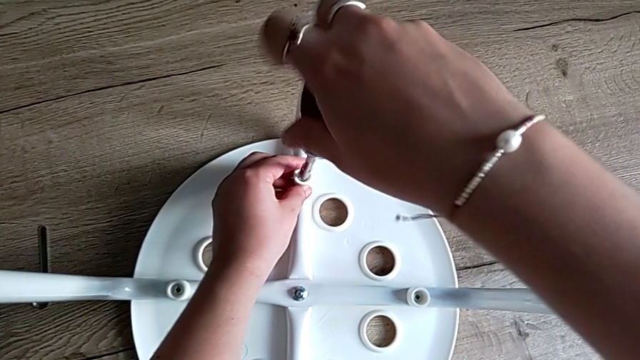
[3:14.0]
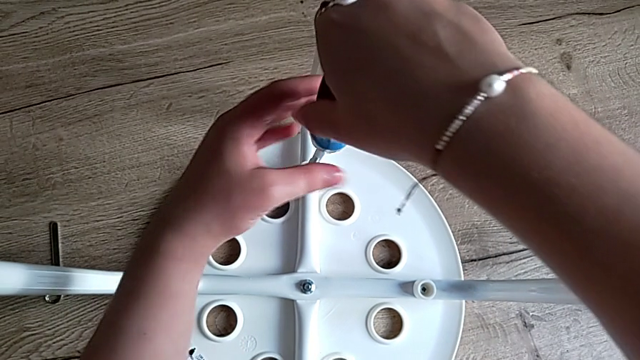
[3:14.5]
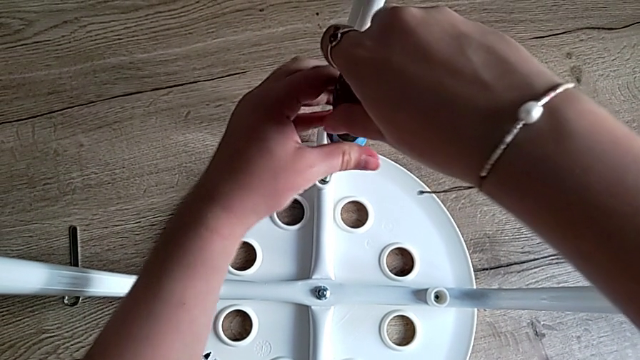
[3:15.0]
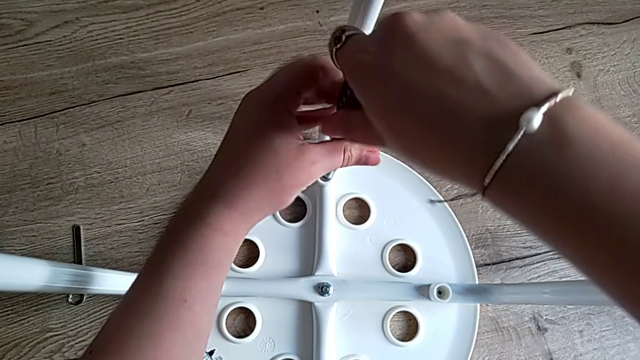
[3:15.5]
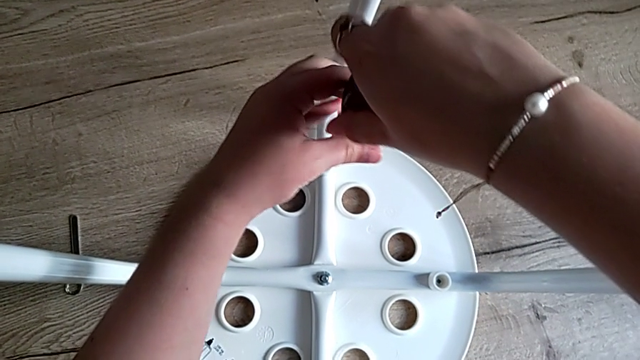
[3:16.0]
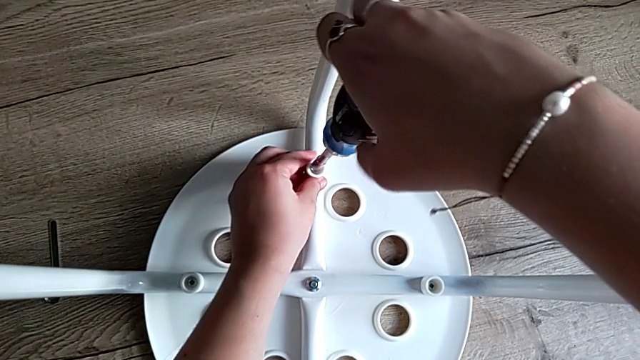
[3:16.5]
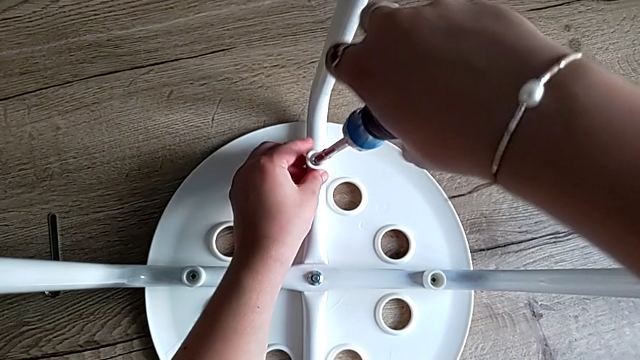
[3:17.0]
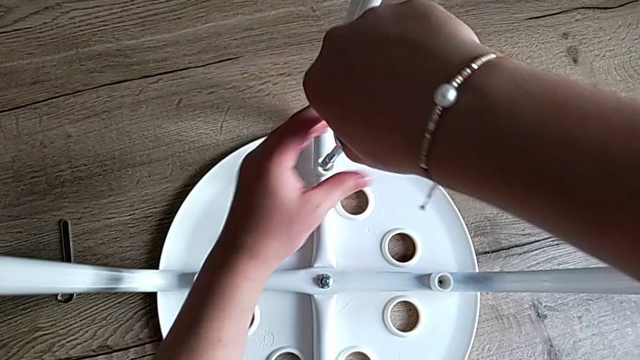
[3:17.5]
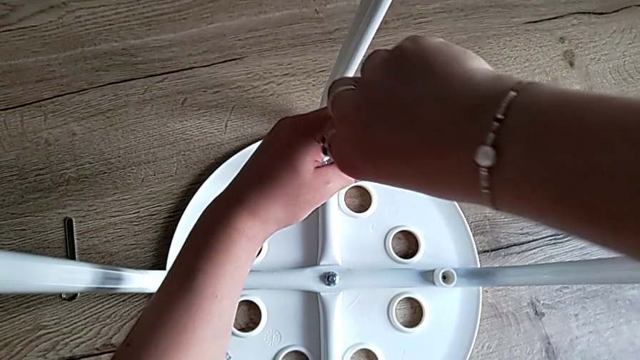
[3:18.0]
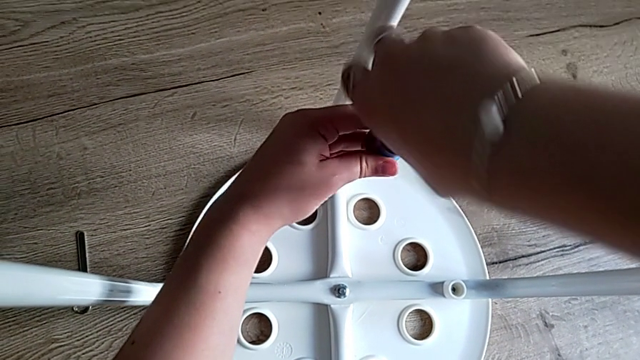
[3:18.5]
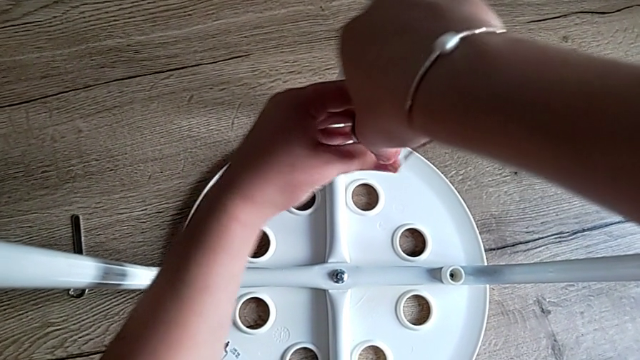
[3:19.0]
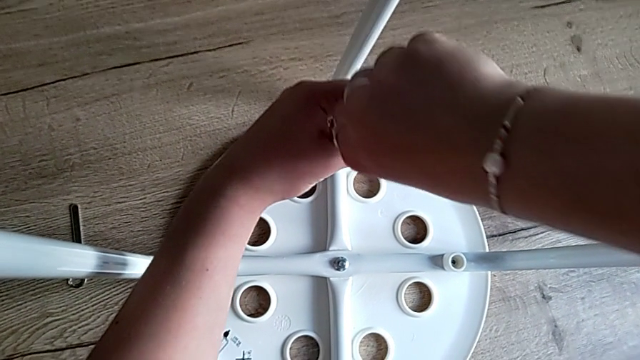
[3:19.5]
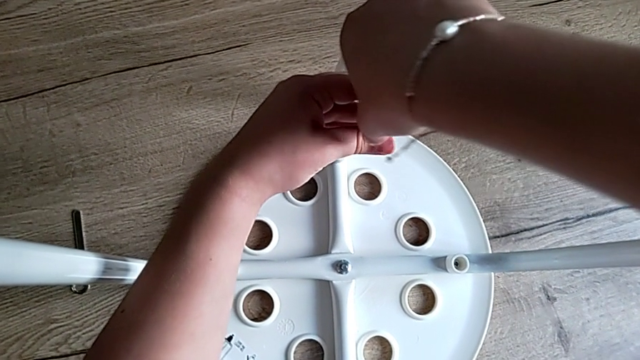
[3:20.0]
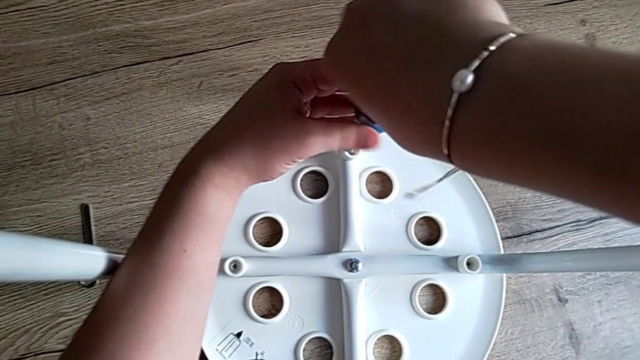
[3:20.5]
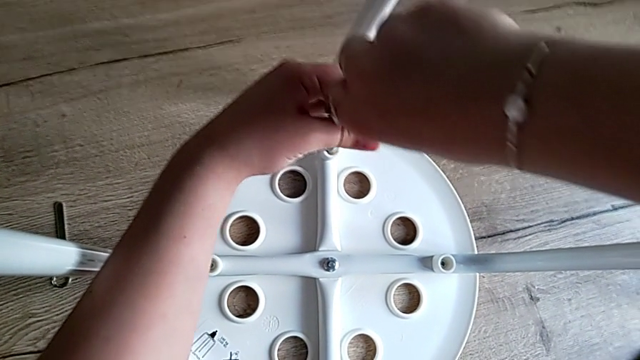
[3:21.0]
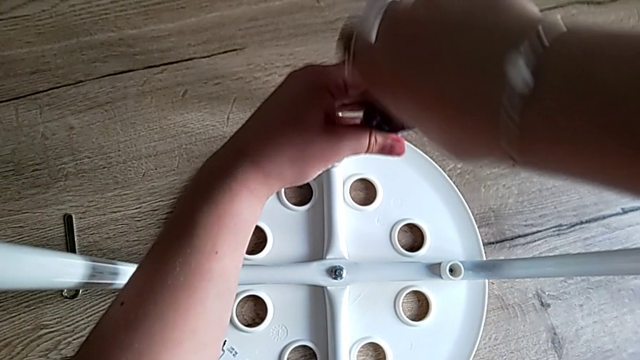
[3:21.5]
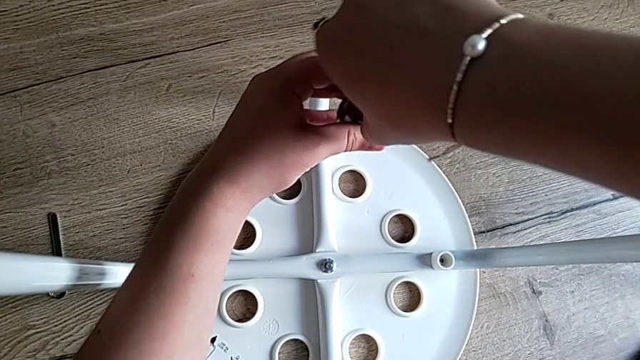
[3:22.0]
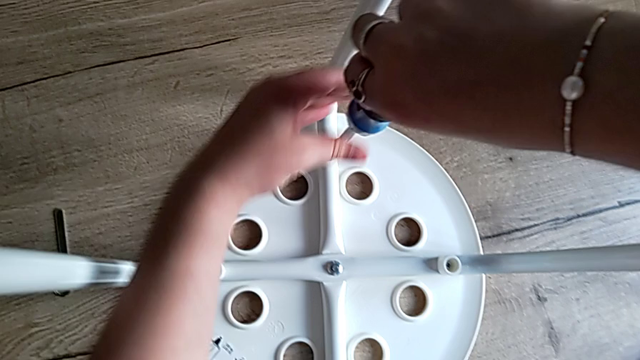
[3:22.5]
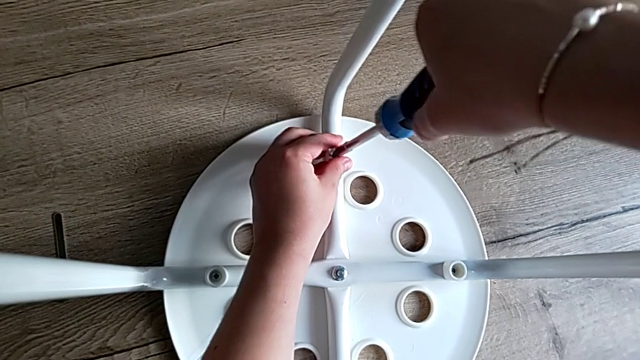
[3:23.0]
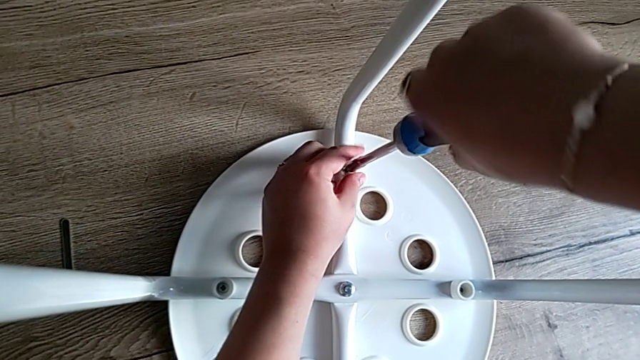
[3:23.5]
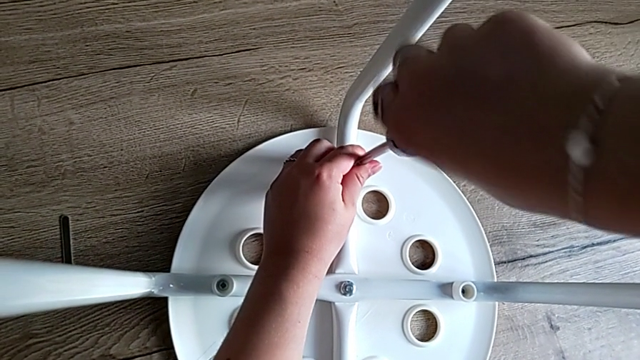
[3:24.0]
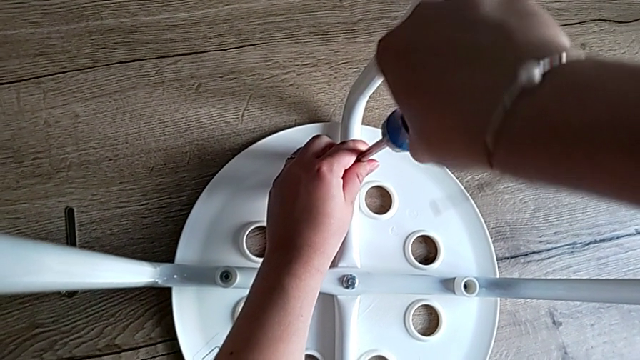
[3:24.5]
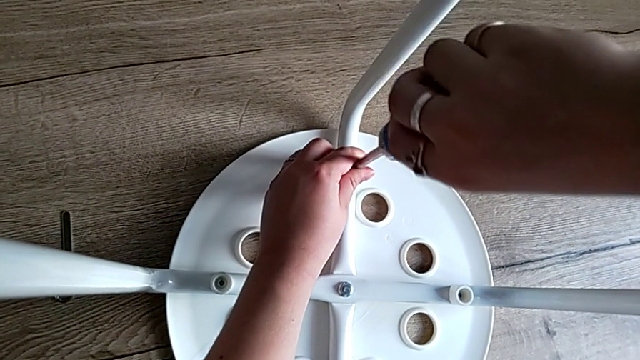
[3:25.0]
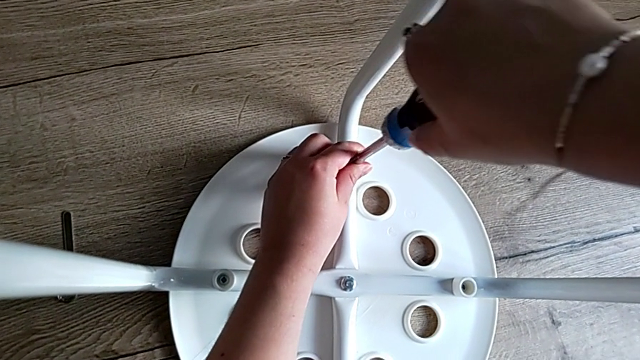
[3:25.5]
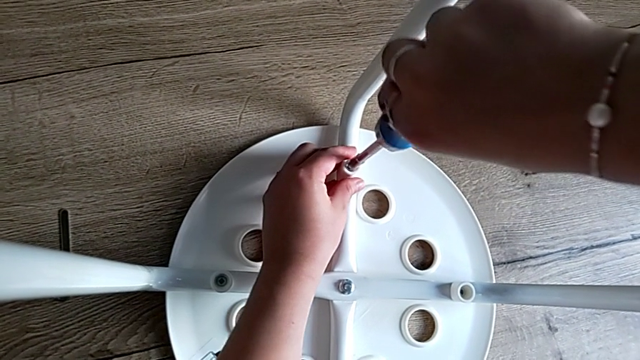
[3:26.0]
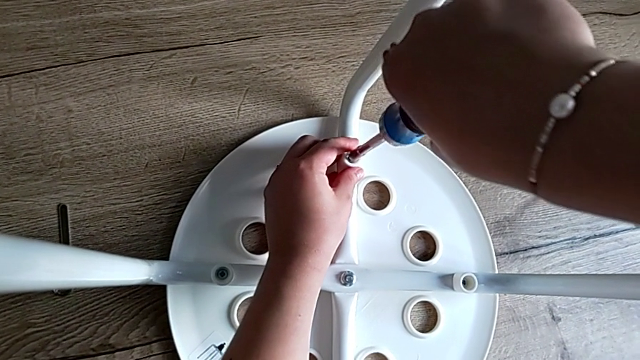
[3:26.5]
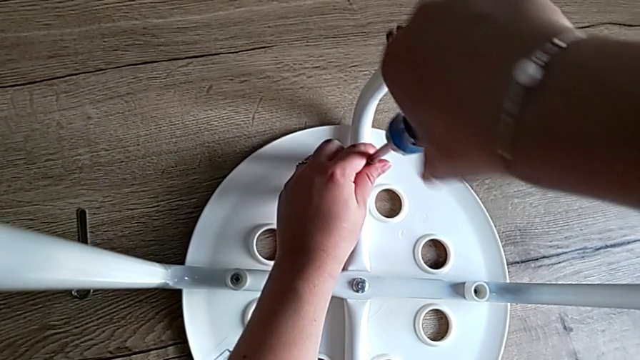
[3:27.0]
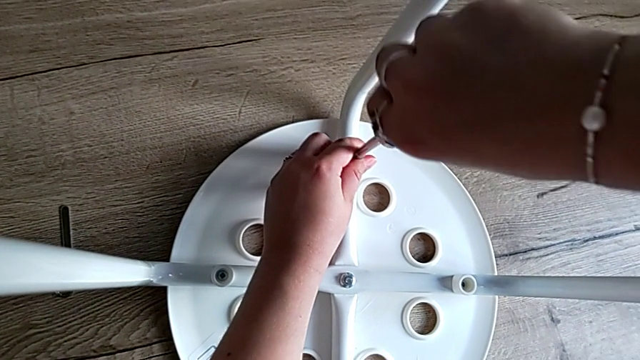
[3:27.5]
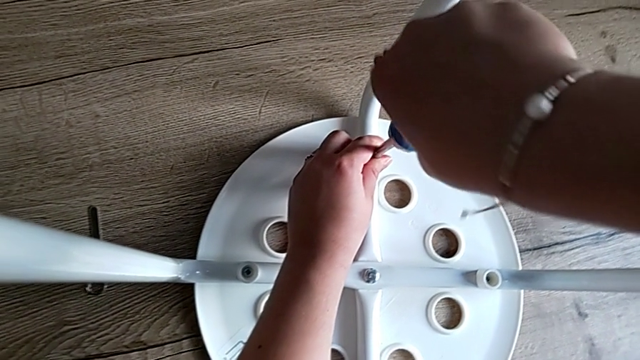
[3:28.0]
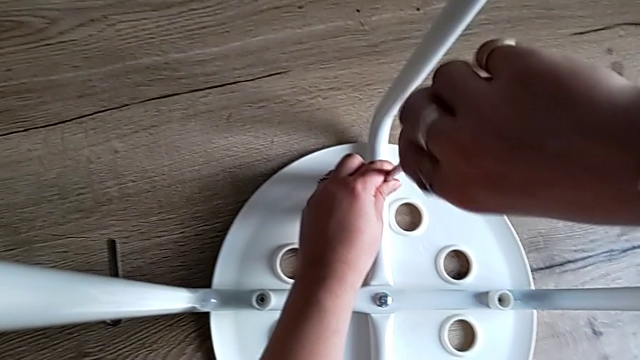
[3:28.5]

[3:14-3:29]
The camera wearer is screwing the fourth screw to attach the legs and the seat, tightening some screws and finishing the task. They keep screwing the fourth screw.

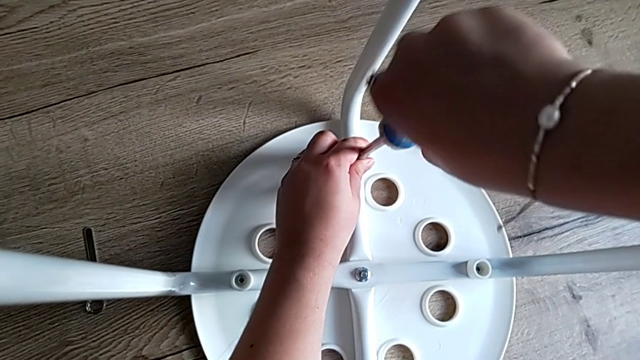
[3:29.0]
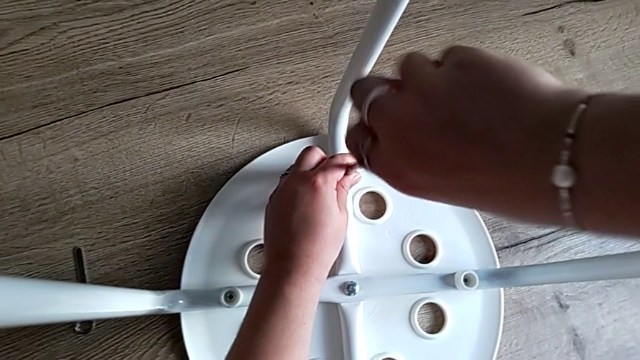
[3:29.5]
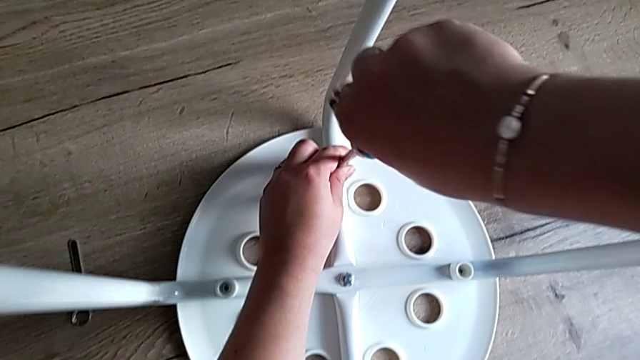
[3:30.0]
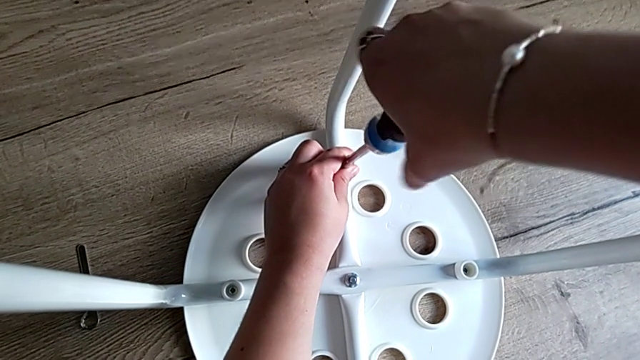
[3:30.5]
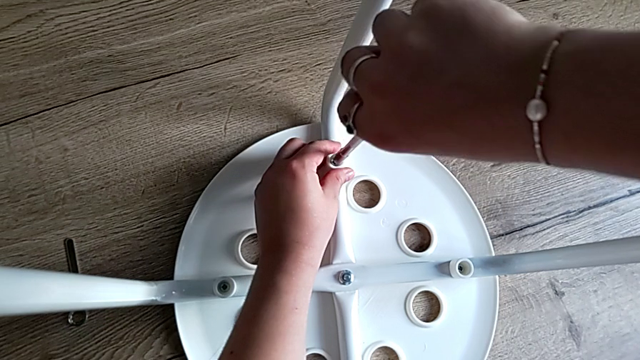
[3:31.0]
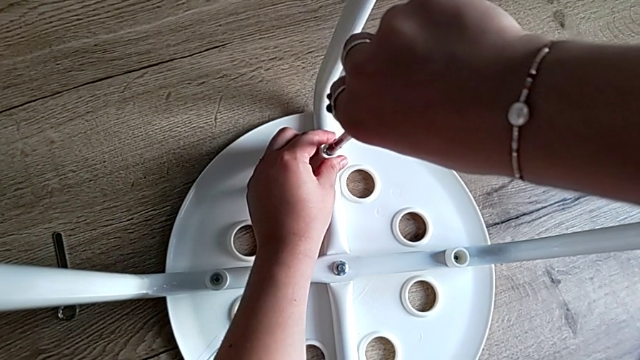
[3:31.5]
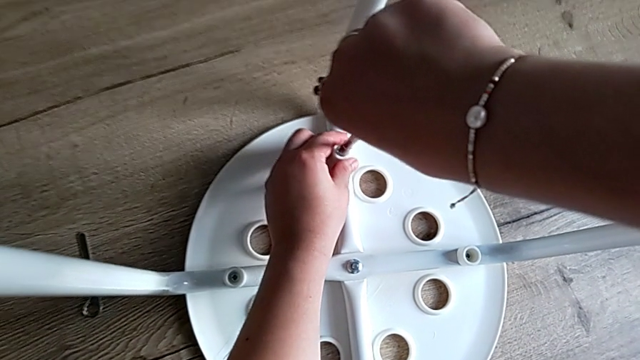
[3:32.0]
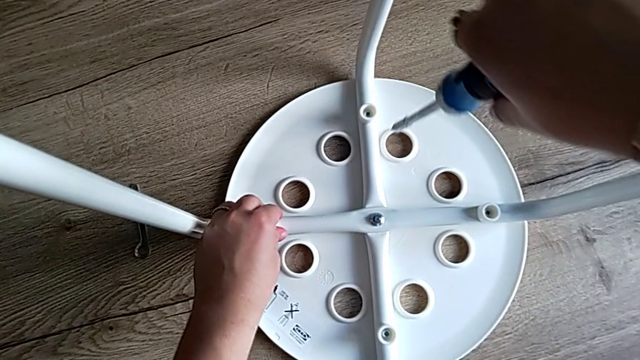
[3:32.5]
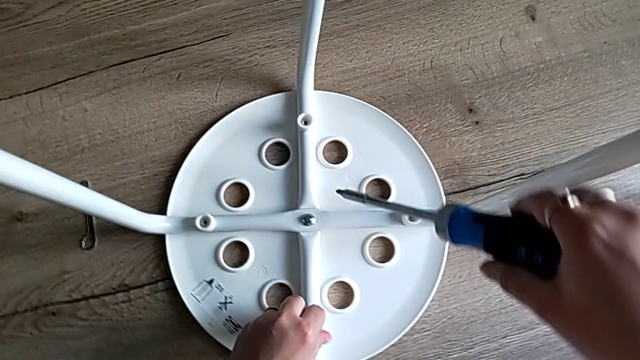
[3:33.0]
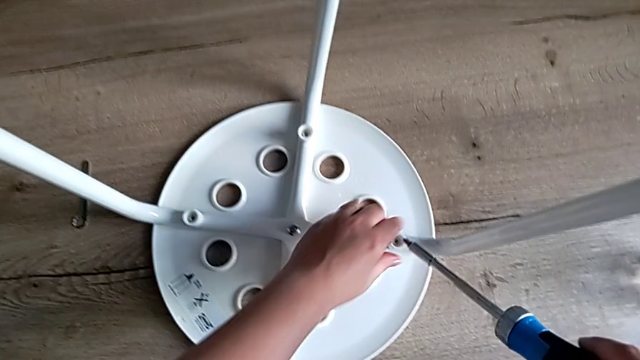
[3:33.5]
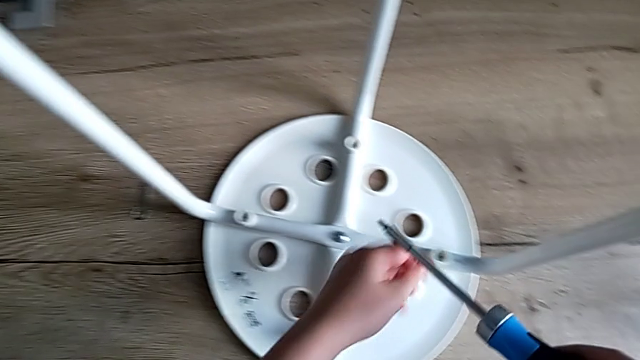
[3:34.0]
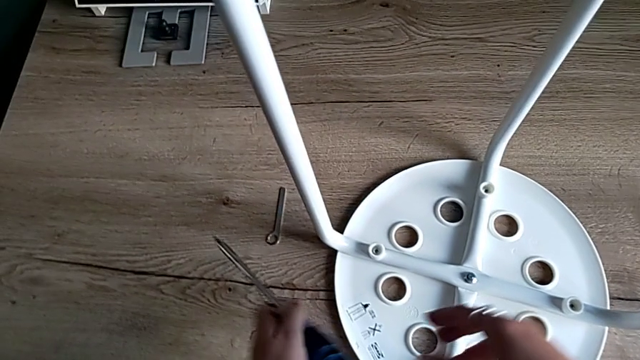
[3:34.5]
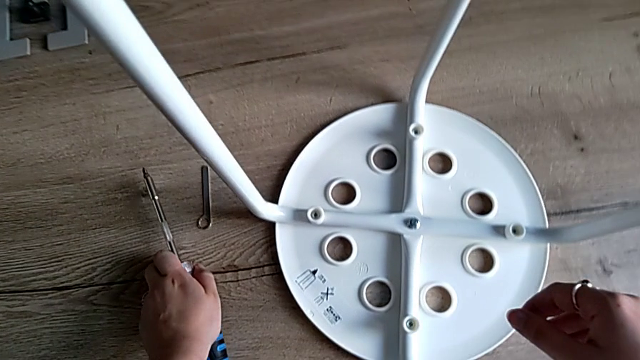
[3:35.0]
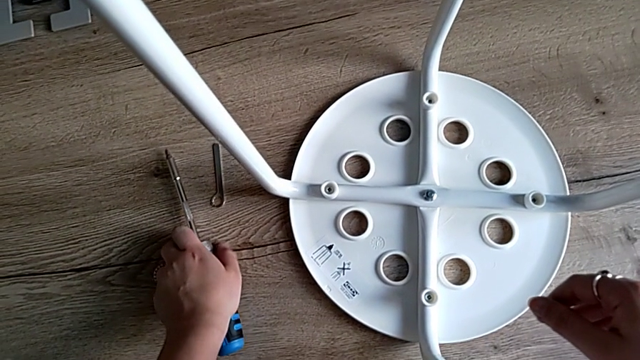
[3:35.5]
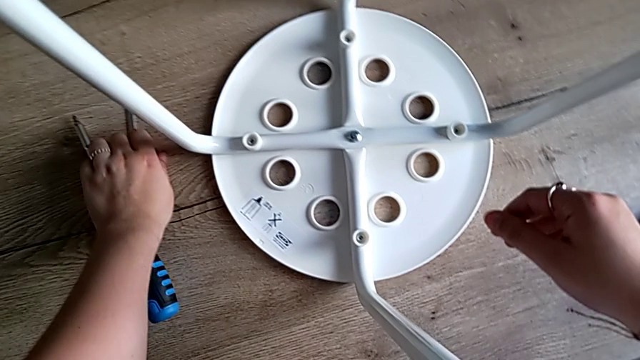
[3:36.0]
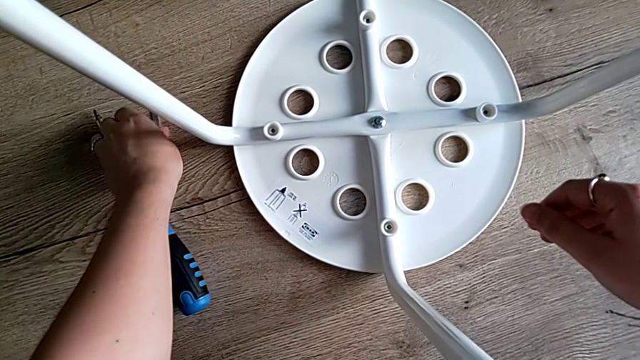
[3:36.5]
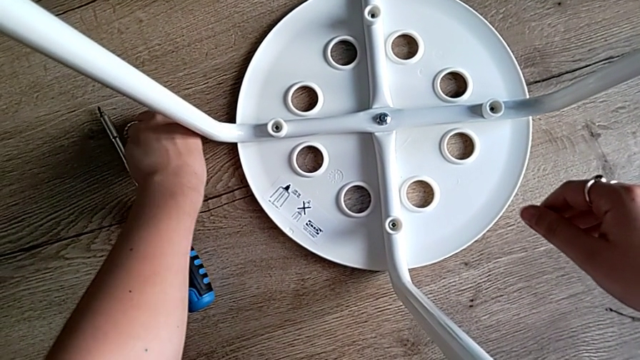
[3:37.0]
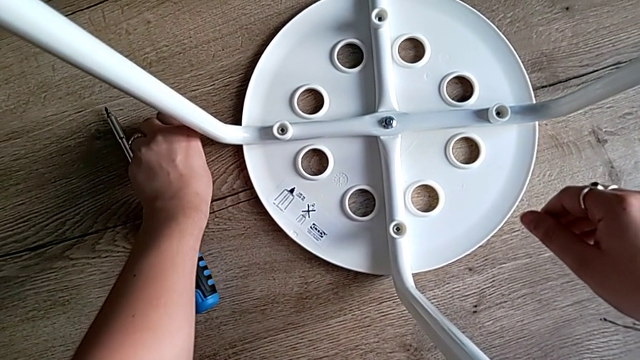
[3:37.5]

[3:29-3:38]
The camera wearer is screwing the fourth screw to attach the legs and the seat, tightening some screws and finishing the task. They screw the fourth screw, withdraw the screwdriver with the right hand, align the screw with the left hand, place the screwdriver and grab the hexagonal wrench with the left hand.
